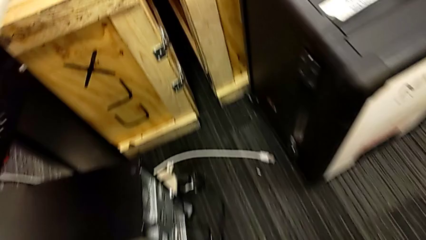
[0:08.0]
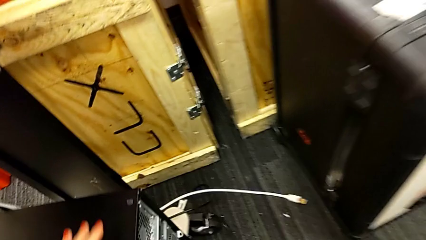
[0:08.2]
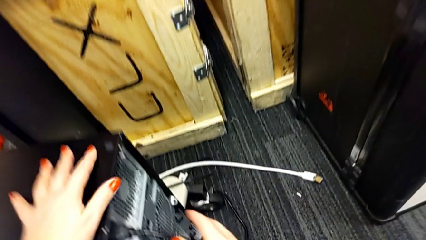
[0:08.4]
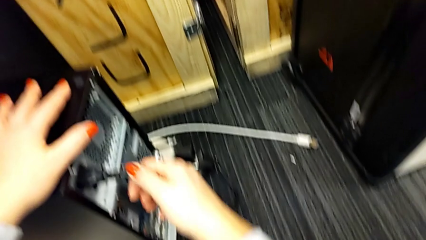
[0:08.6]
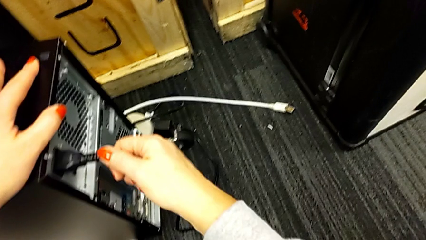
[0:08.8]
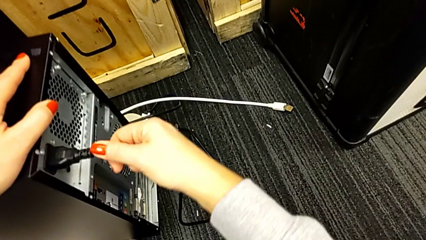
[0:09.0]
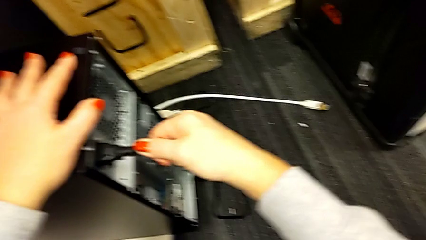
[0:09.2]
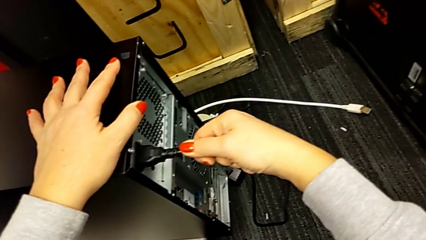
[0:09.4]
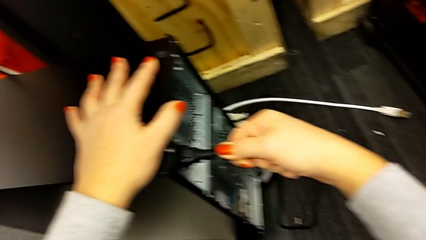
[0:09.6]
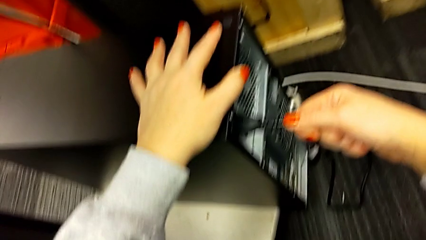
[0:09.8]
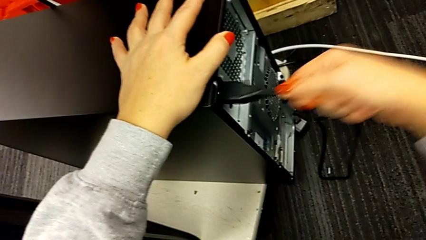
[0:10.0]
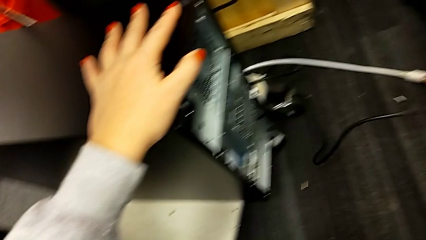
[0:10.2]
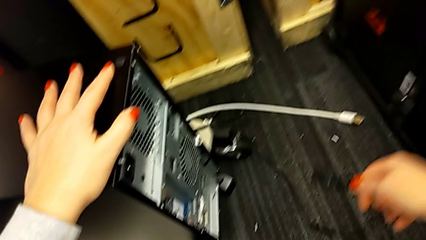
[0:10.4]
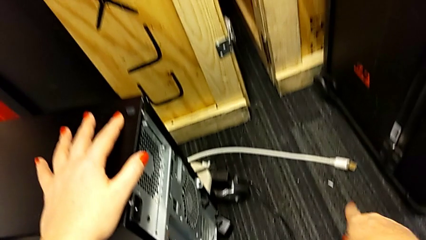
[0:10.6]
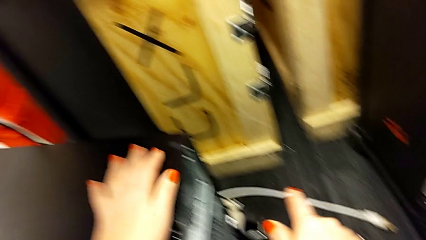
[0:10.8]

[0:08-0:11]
The camera wearer unplugs the electrical cord of the computer tower. They withdraw the cable power supply.

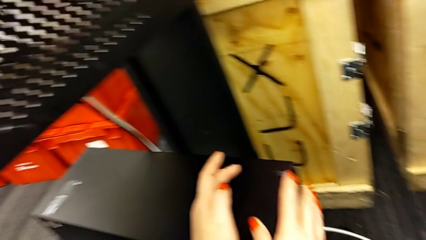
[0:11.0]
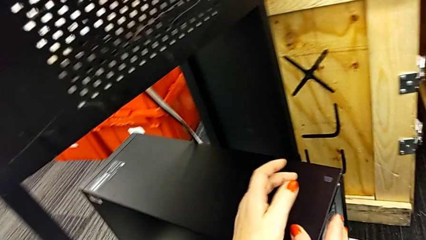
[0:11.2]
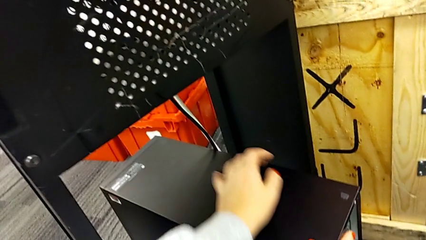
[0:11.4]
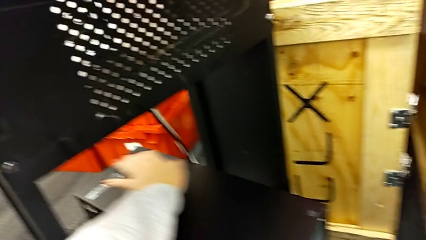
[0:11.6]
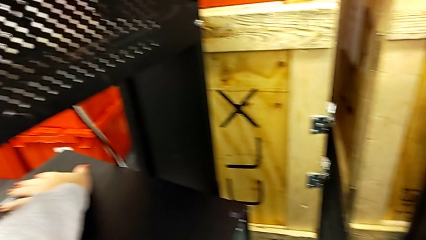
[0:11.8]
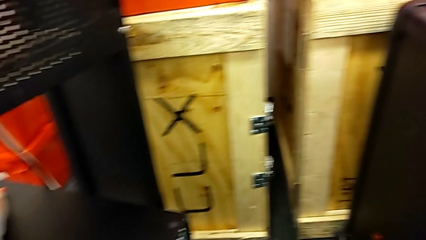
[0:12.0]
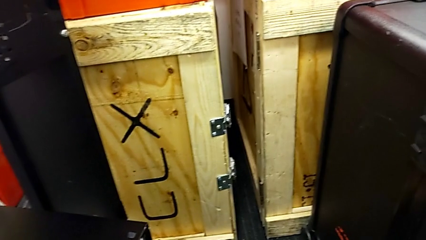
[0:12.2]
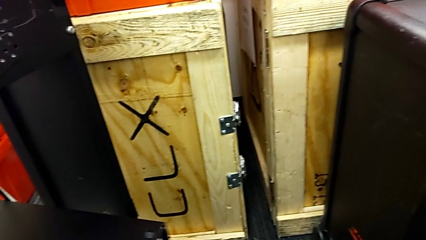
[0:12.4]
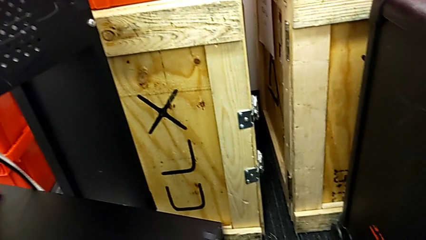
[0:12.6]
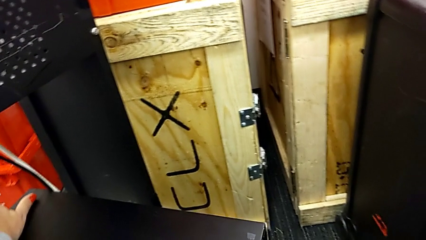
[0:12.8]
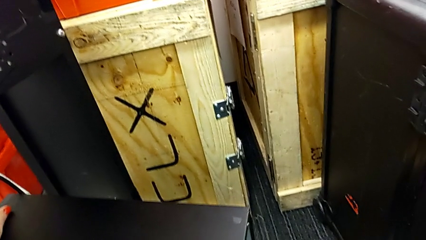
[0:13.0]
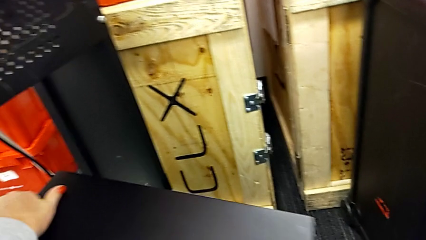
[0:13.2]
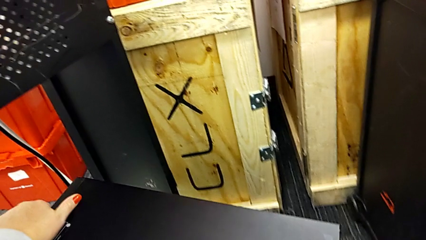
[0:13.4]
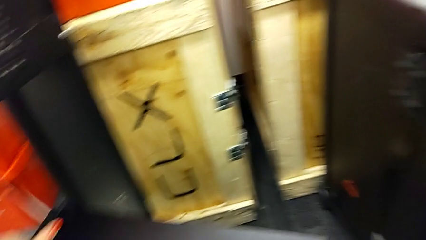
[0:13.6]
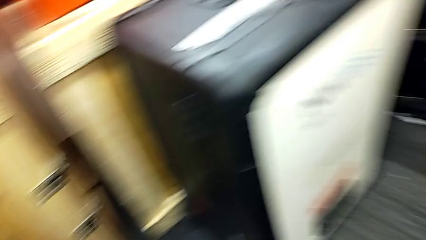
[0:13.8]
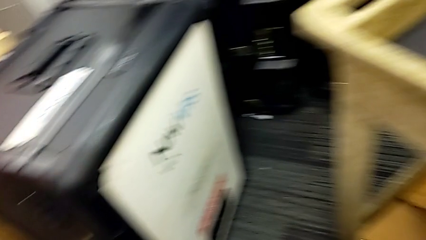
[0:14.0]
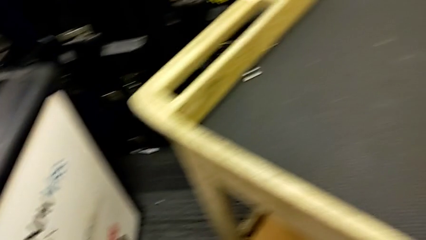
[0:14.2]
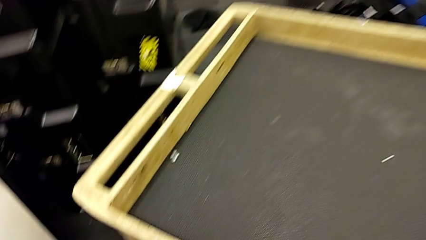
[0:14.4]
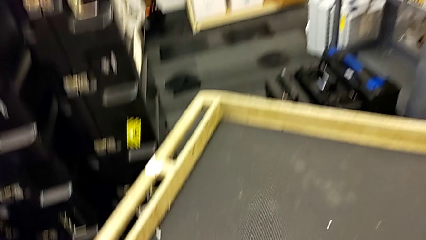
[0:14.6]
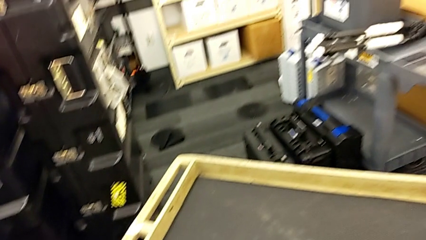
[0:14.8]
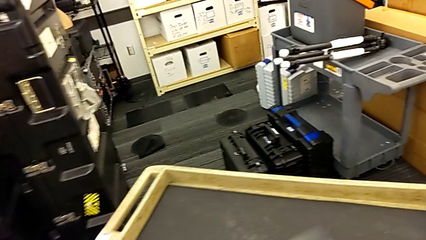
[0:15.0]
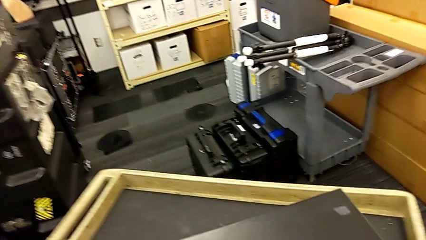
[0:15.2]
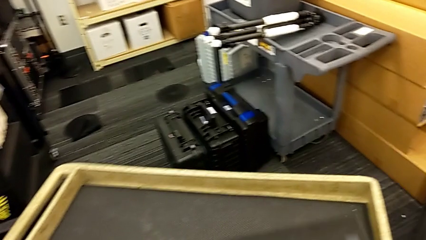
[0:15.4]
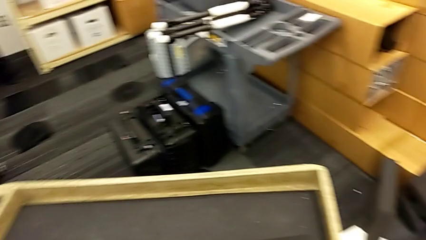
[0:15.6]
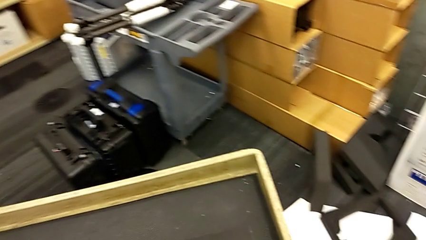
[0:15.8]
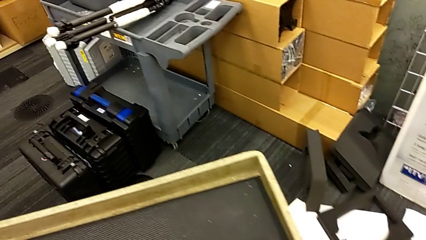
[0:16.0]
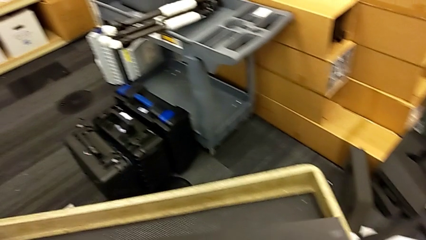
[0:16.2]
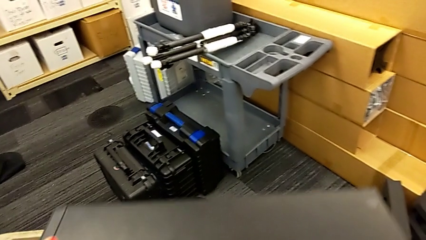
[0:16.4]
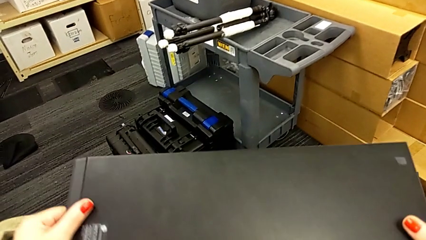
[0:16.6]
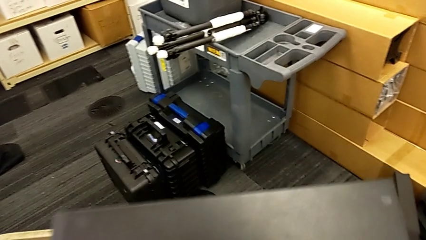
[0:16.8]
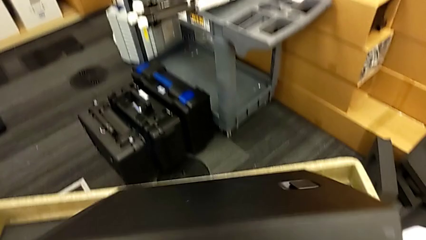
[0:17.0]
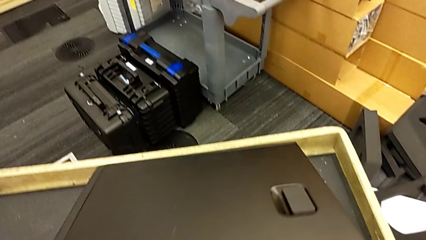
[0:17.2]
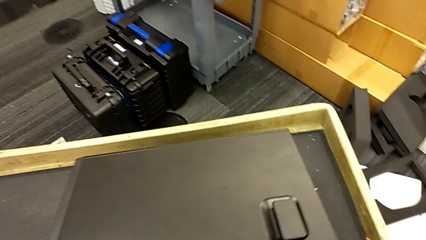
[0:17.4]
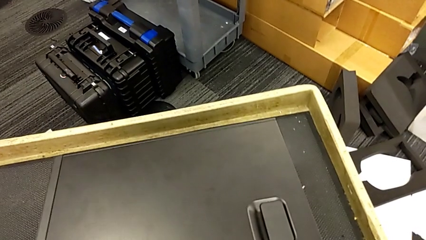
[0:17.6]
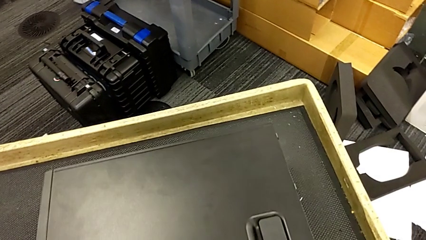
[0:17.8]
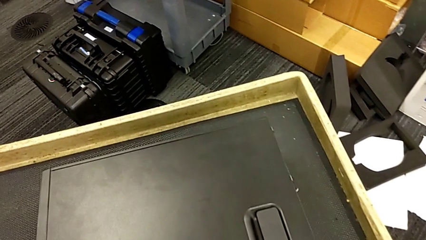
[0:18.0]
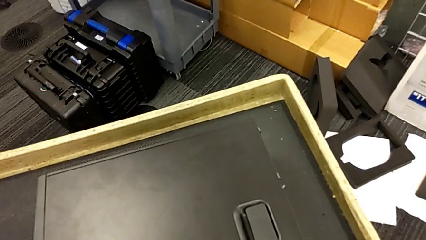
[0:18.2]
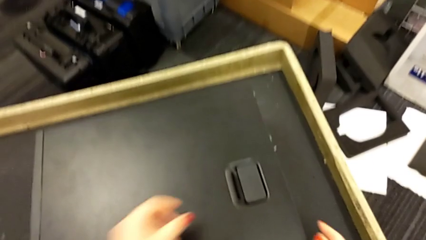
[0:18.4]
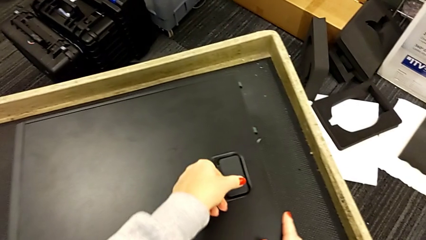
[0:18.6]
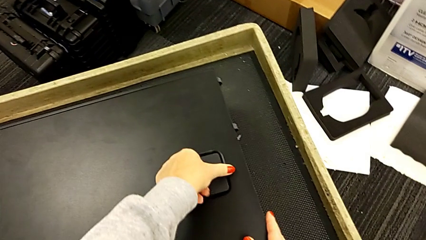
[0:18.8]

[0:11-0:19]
The camera wearer lifts the computer tower onto the table. They grab the computer tower and lift it.

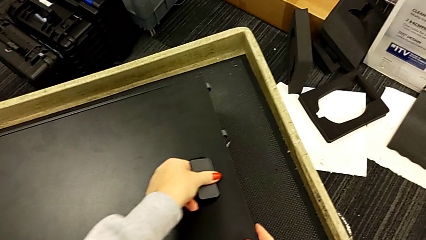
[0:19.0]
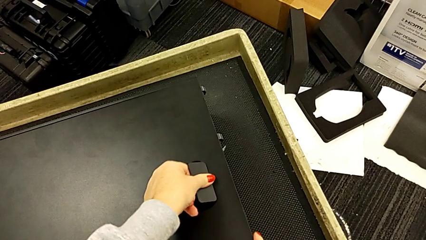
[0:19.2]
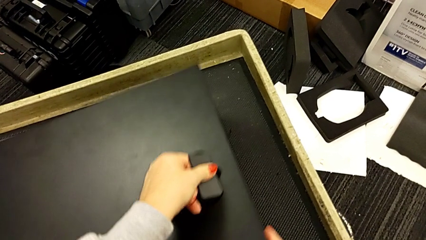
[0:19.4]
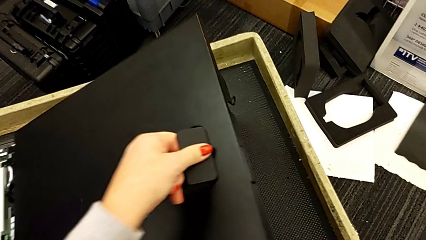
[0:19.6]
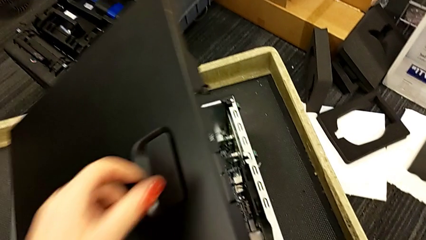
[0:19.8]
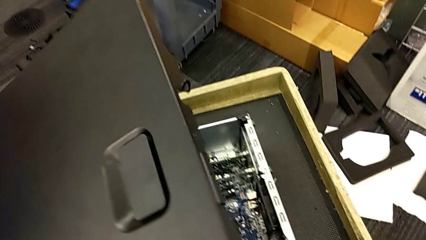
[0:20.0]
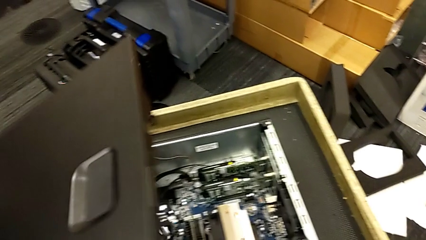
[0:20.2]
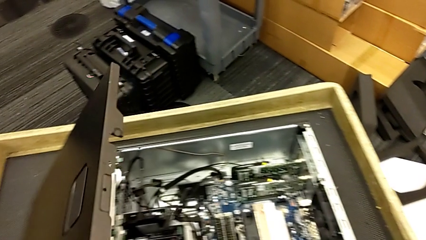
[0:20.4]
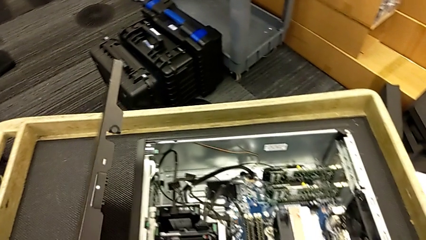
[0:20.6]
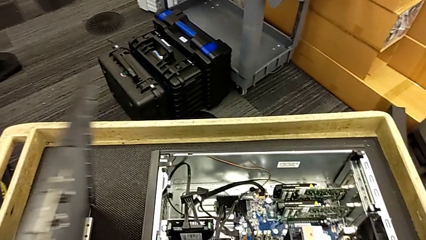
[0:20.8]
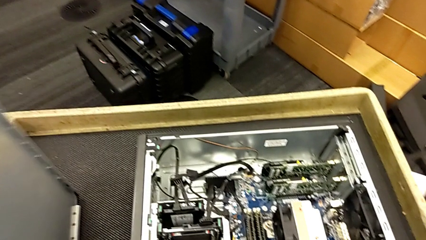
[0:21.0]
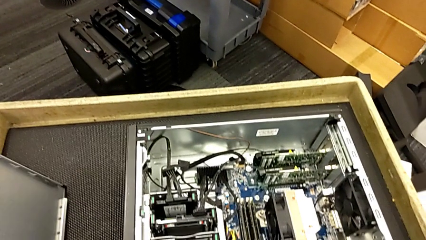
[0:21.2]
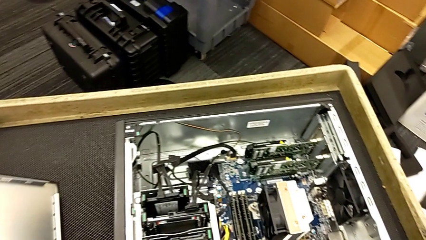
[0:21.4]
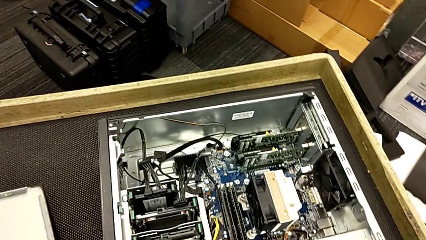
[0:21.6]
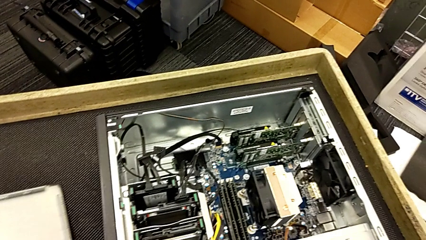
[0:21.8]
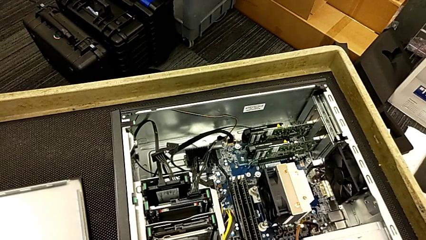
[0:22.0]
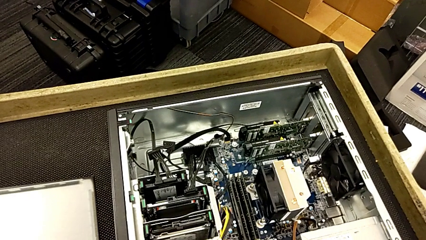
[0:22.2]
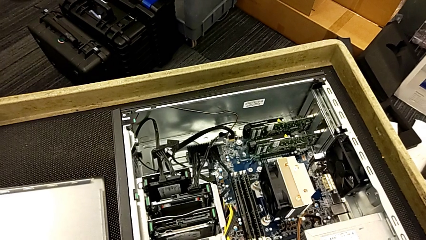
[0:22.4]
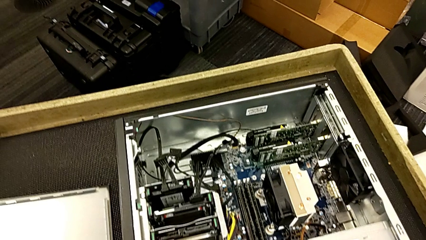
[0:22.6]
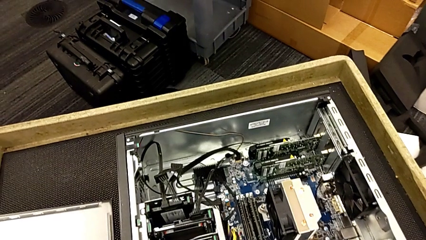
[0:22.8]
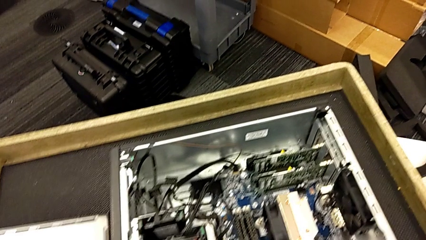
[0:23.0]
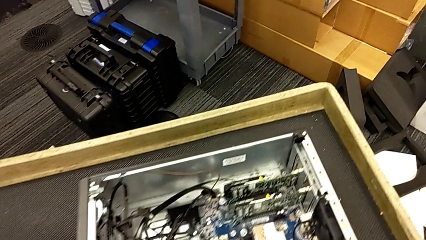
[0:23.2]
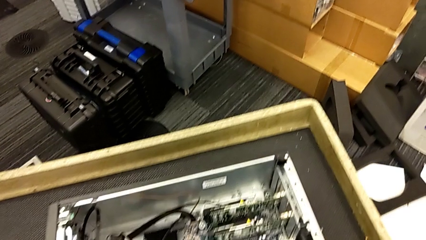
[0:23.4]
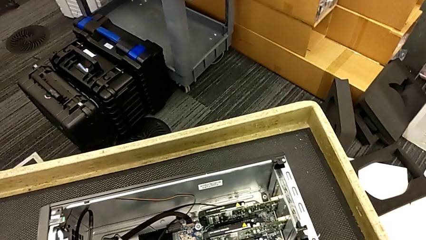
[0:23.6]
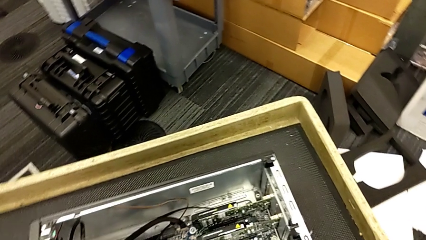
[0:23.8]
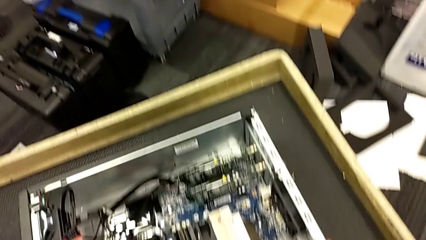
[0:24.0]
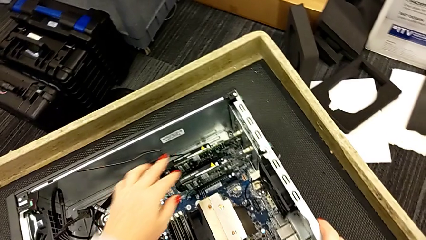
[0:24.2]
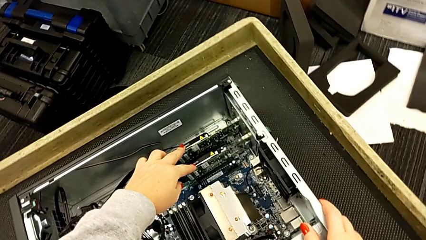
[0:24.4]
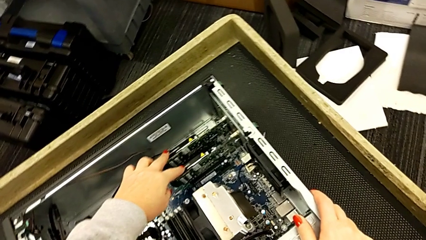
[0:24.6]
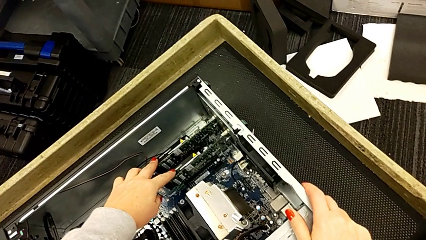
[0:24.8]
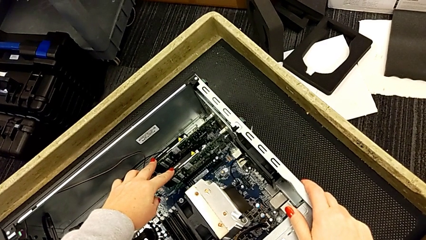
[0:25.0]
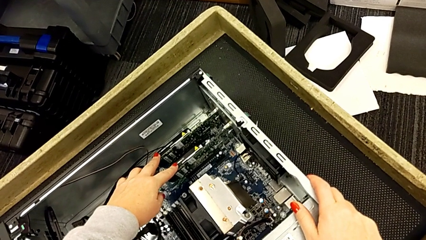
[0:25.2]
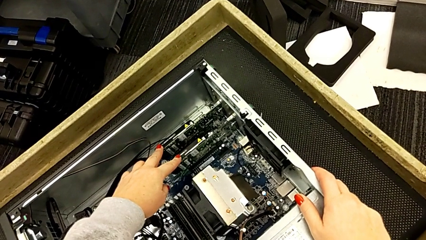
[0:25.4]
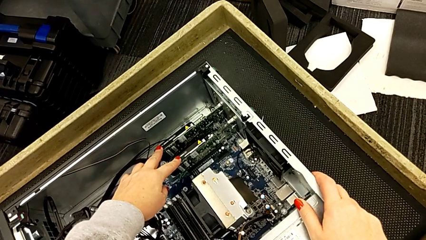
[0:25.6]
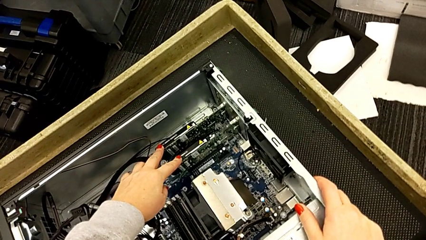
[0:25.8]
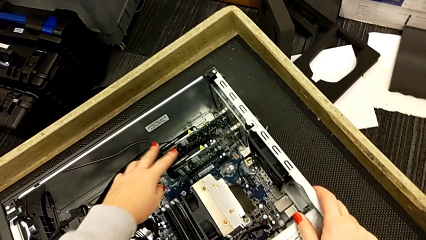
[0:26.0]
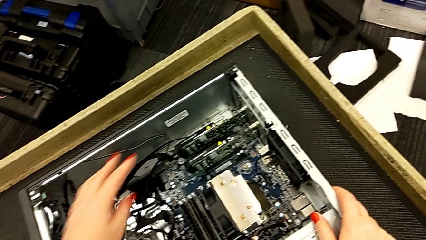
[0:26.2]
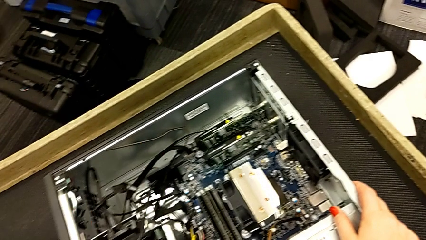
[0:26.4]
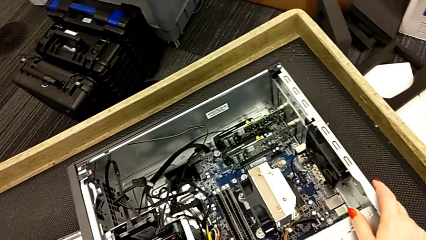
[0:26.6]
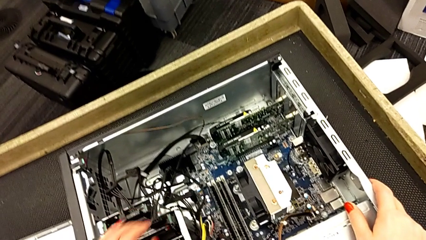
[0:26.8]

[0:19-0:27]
The camera wearer is inspecting the graphic cards inside the computer tower. They open the computer tower, place the cover and touch the graphic card.
